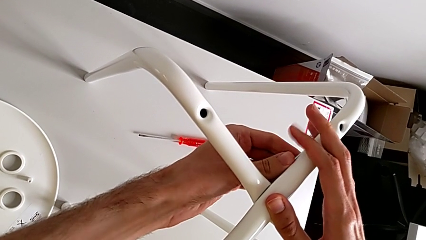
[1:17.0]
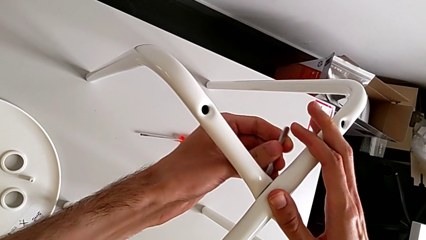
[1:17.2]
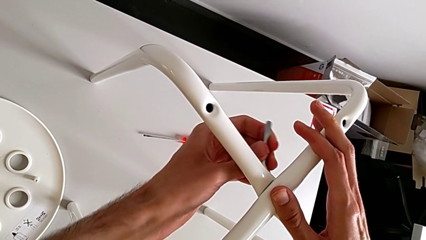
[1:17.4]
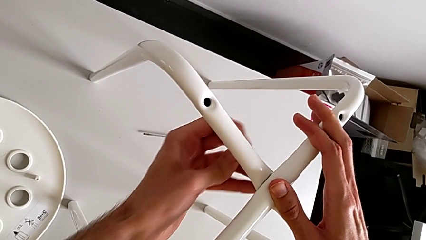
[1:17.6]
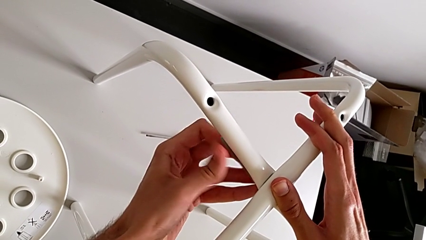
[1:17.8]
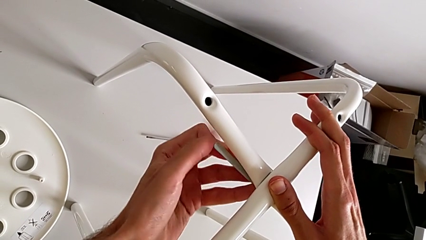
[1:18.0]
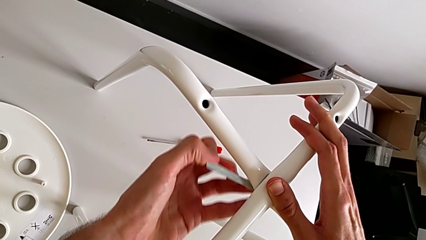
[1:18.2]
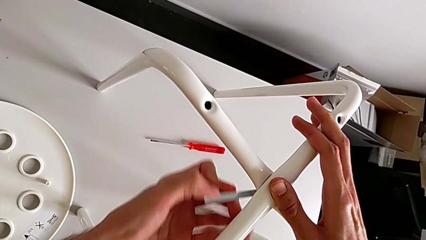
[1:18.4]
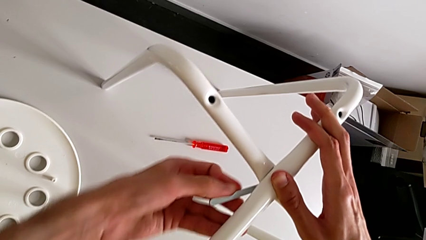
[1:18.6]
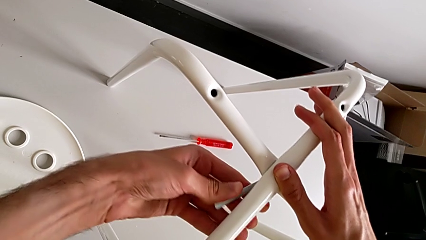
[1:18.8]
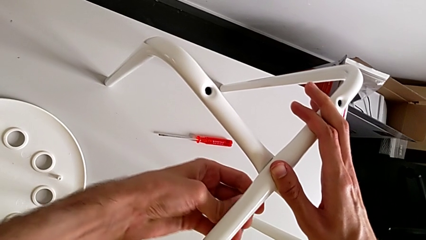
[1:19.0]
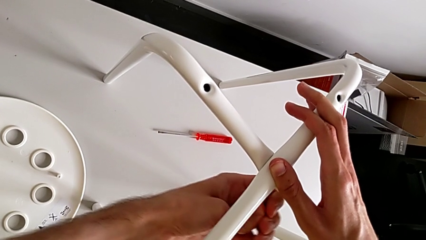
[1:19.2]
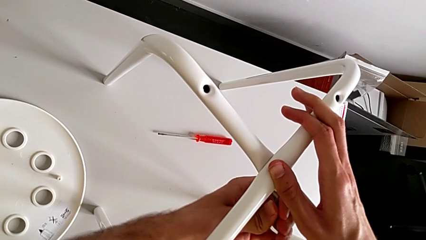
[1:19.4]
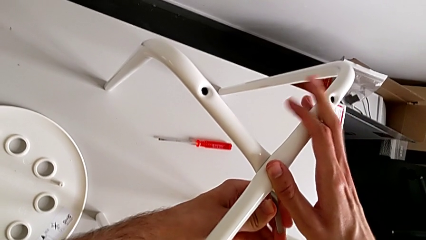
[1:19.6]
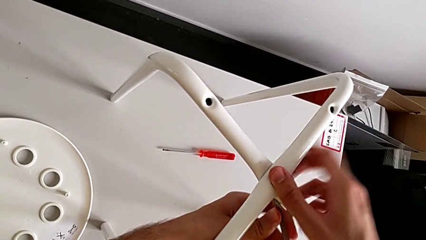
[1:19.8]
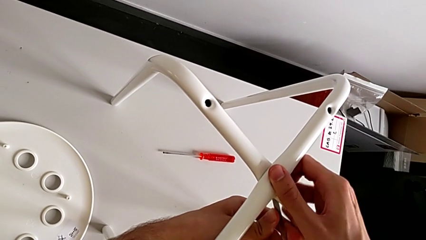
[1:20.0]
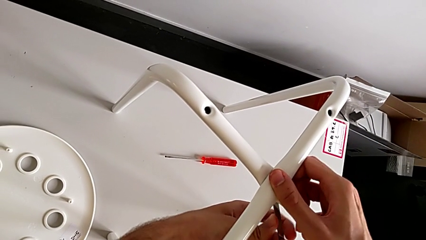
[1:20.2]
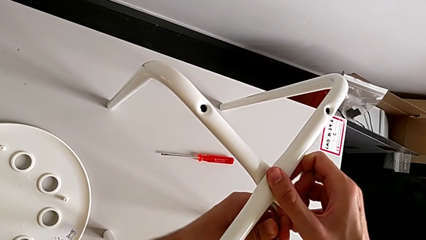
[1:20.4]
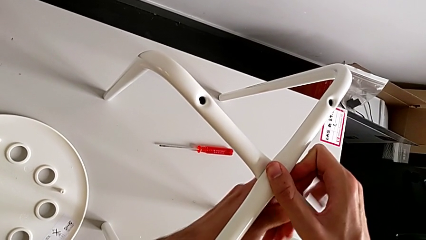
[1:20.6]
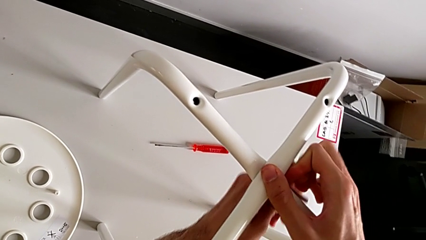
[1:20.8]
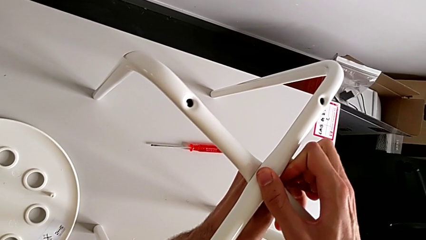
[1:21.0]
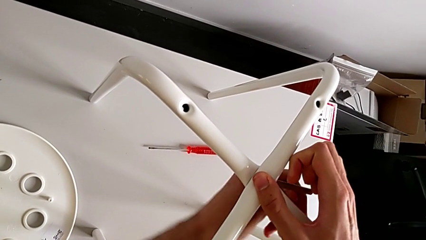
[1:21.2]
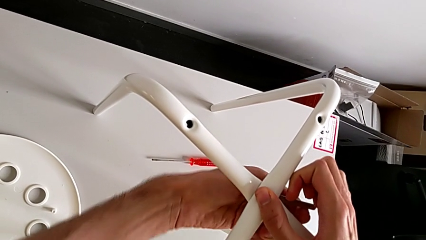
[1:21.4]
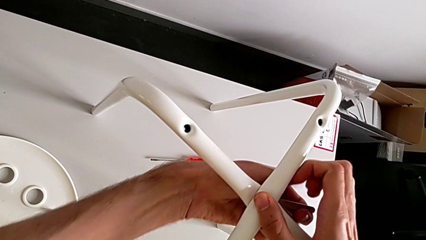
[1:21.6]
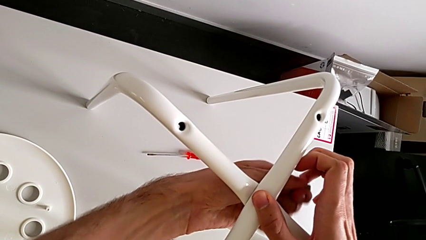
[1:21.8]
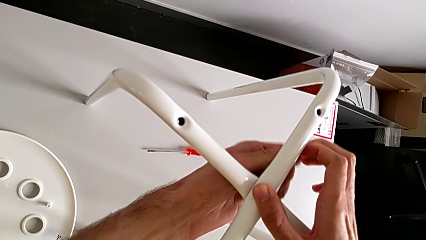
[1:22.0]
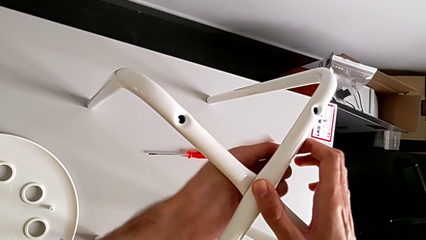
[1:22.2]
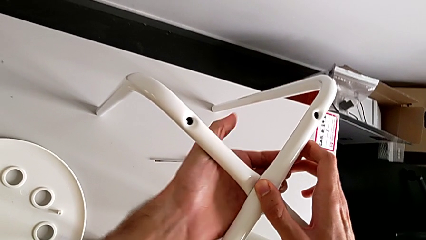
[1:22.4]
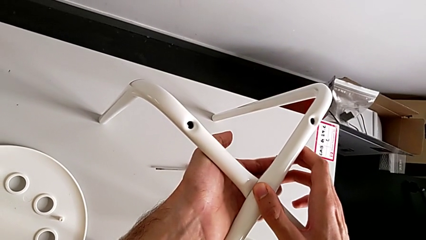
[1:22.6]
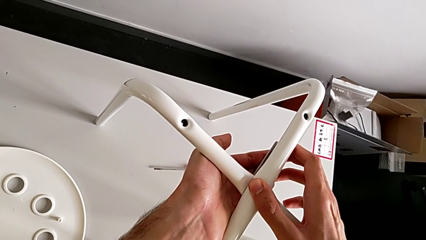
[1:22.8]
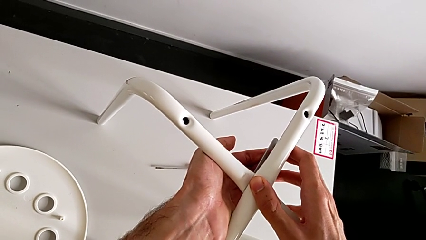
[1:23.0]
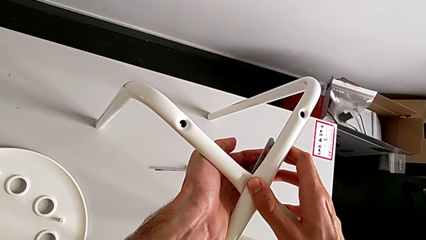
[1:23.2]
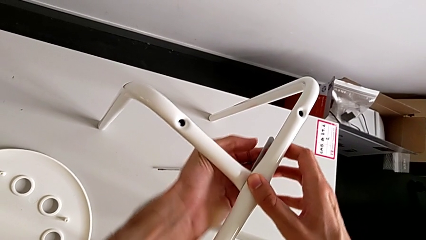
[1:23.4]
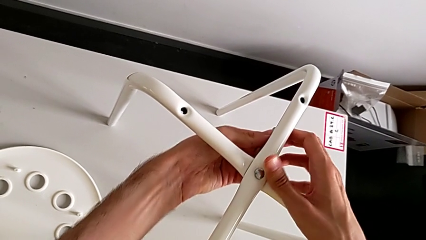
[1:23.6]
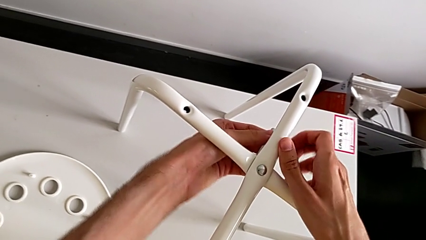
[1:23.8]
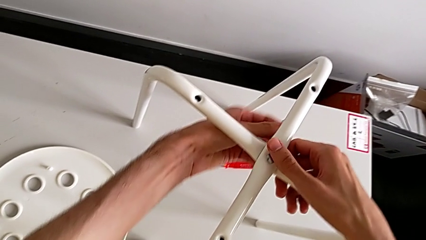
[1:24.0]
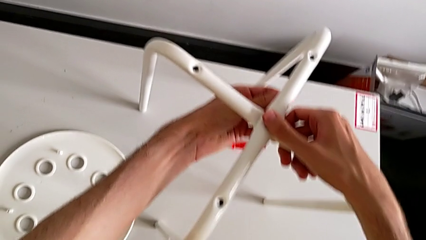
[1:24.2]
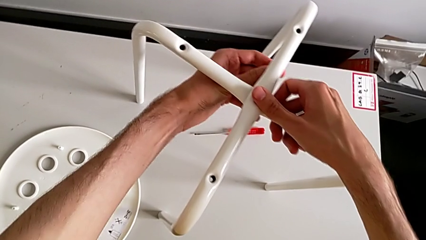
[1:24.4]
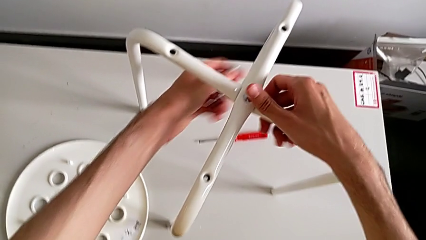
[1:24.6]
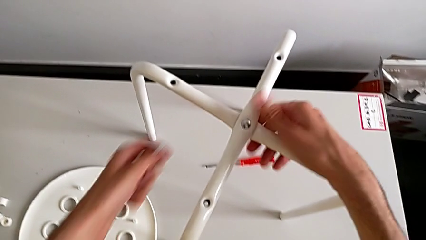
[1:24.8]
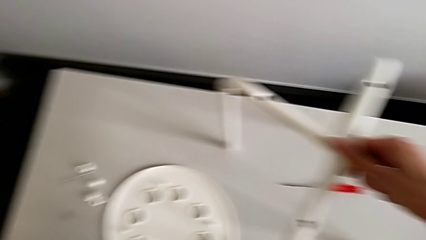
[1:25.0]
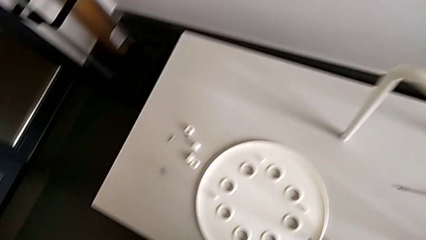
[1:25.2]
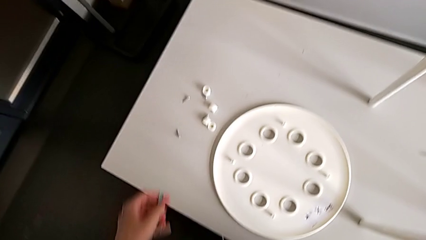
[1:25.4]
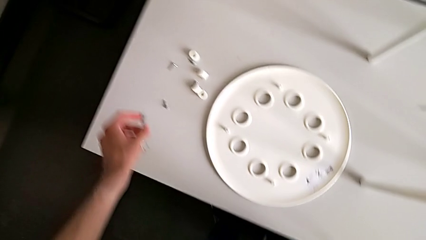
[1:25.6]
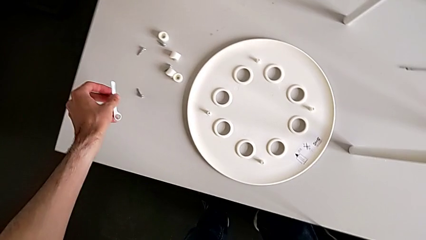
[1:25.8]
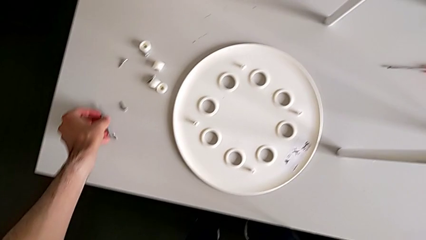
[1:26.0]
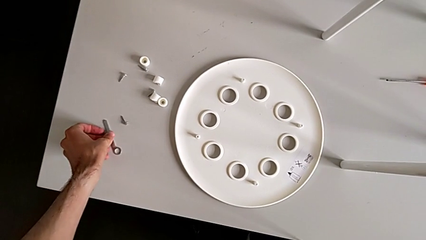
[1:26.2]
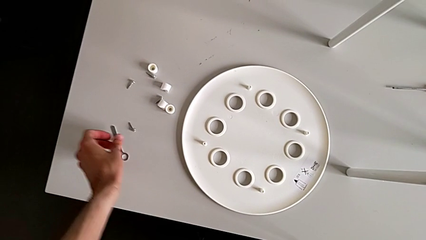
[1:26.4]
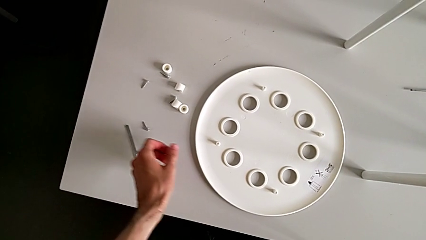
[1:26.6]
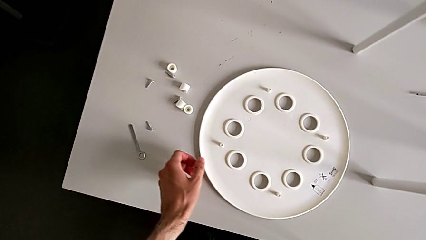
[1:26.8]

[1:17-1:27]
The camera wearer is screwing the two legs of the stool together. They keep screwing the hex nut, withdraw the hexagonal wrench, place the hexagonal wrench with the left hand and align the leg with the right hand.

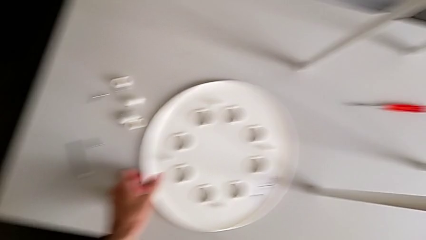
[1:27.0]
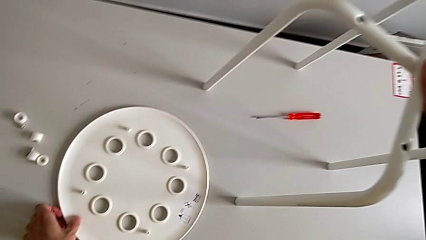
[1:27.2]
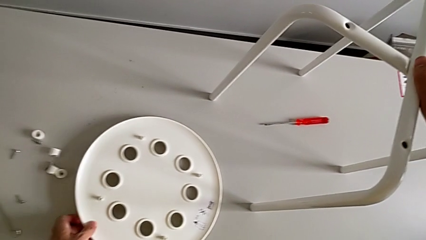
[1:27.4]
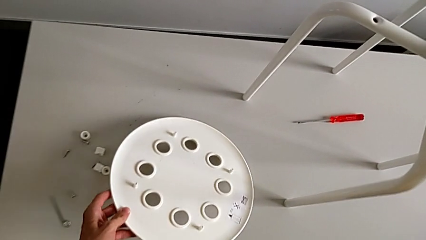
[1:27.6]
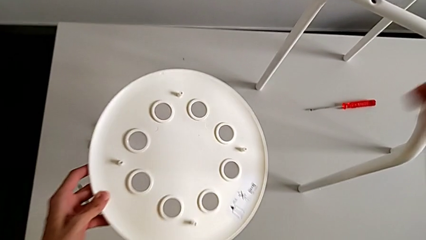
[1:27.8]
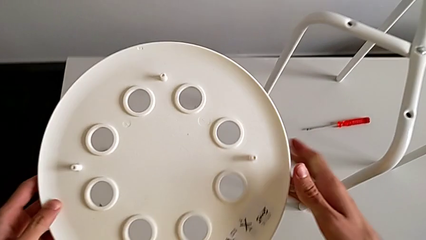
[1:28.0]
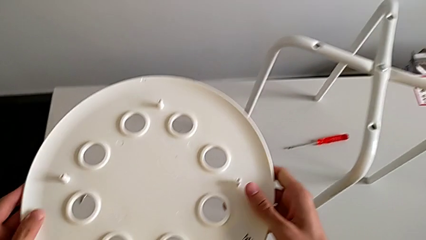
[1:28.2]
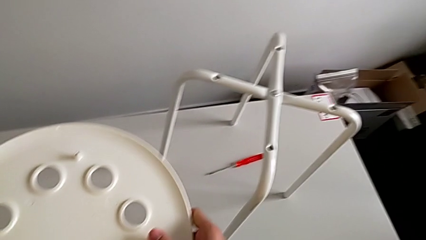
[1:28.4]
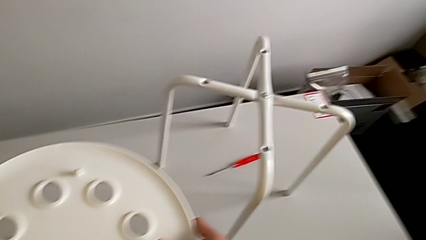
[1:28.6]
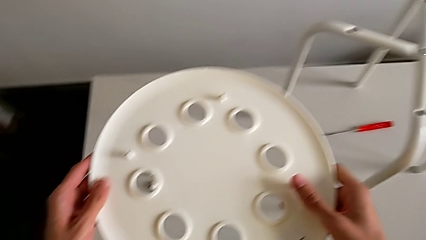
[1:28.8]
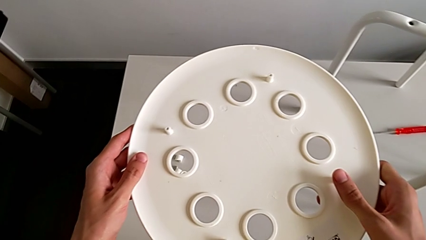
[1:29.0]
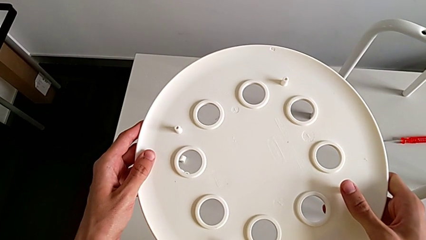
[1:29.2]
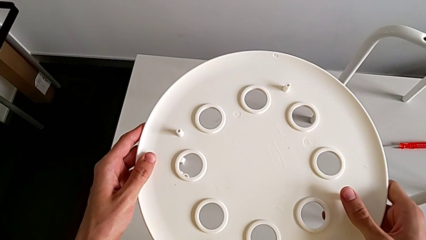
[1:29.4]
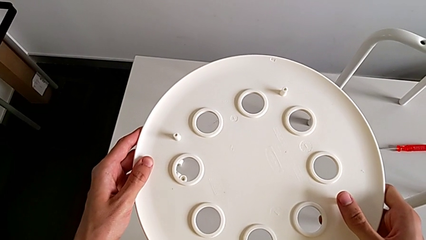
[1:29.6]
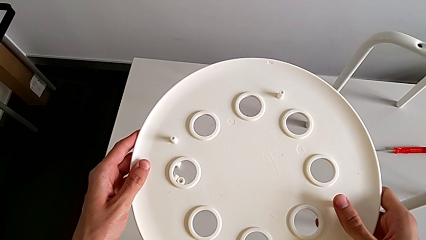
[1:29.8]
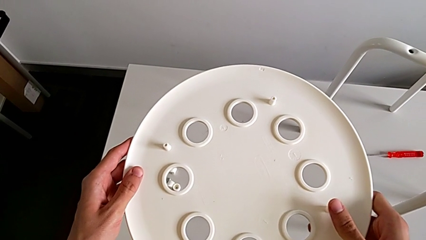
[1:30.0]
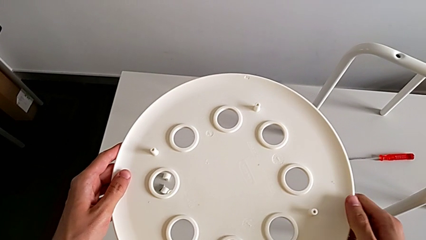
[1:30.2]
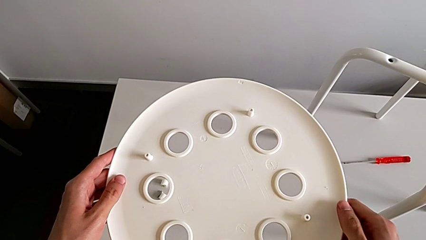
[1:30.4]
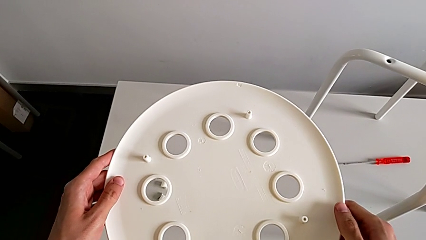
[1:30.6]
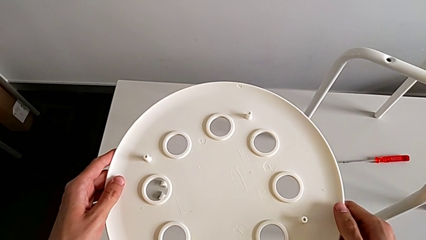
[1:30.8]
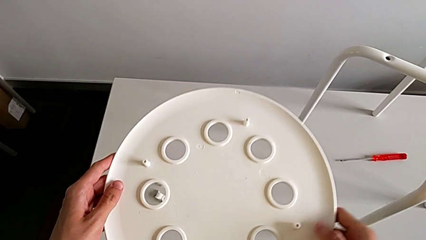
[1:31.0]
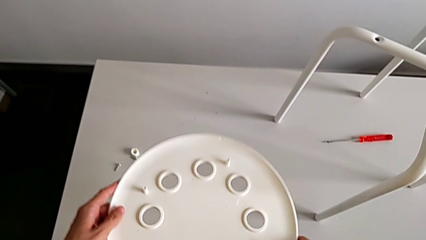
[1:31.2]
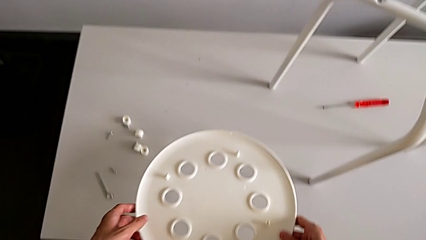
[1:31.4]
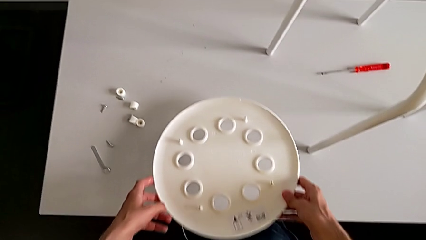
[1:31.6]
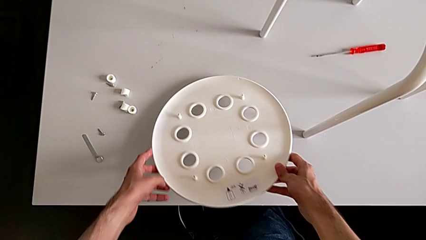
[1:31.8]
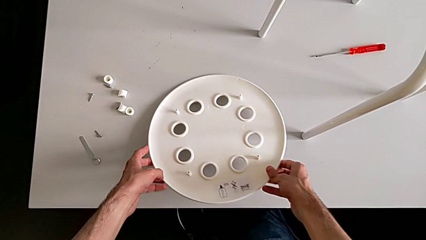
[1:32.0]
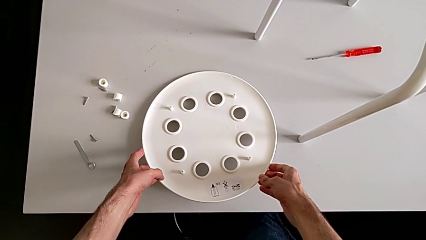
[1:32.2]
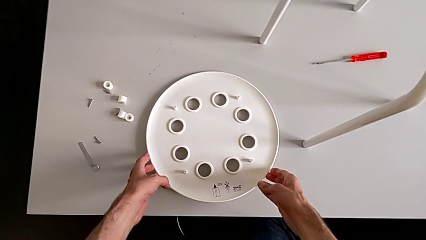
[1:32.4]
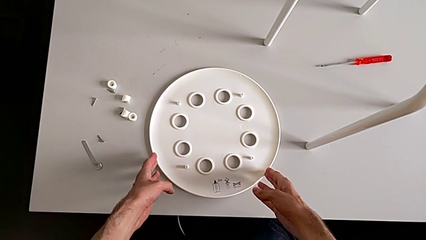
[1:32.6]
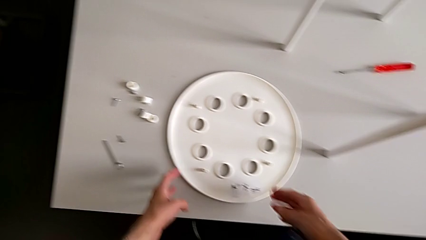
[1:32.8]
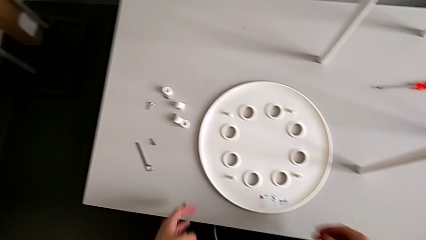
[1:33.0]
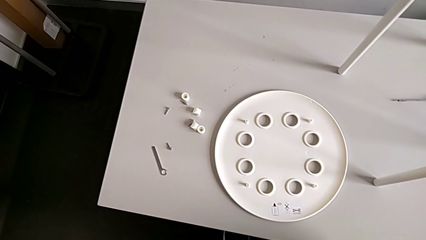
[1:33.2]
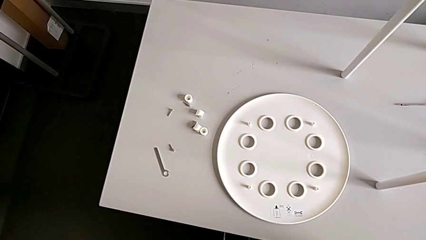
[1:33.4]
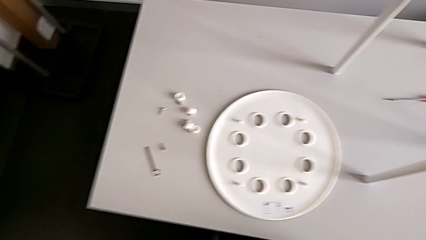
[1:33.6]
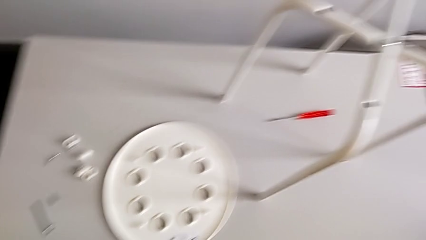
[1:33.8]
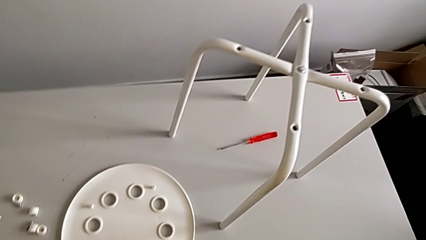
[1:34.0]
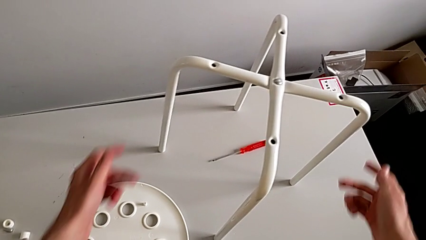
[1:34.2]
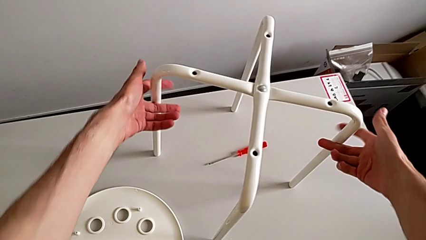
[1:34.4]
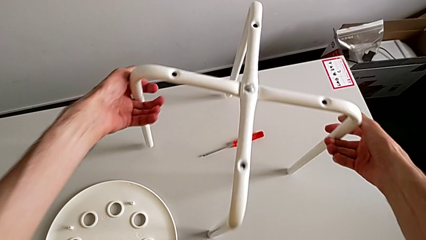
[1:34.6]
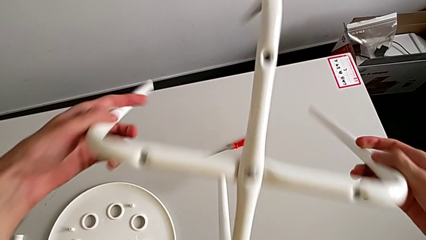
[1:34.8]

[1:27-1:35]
The camera wearer is assembling the seat board with the leg frame. They wrongly grab and hold the seat. They place the seat, inspect the stool and grab the leg.
